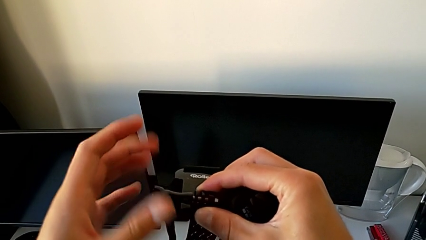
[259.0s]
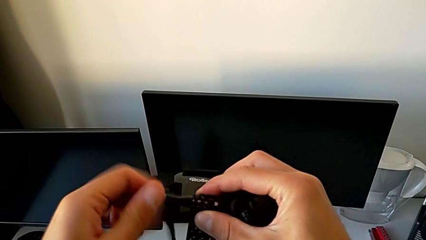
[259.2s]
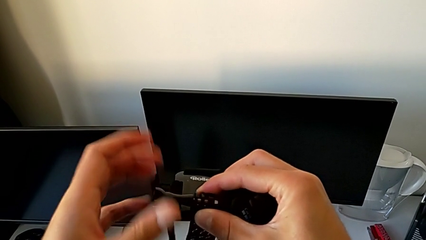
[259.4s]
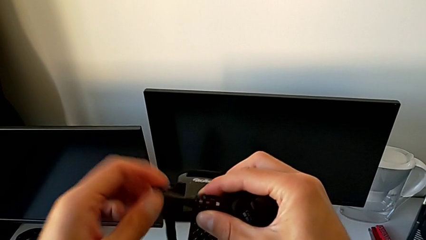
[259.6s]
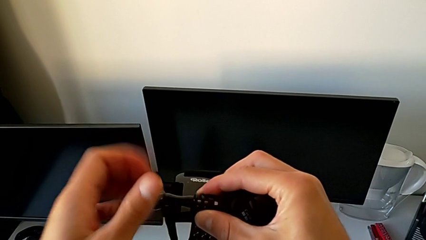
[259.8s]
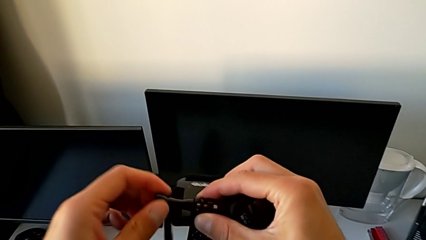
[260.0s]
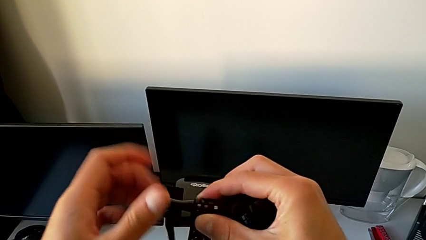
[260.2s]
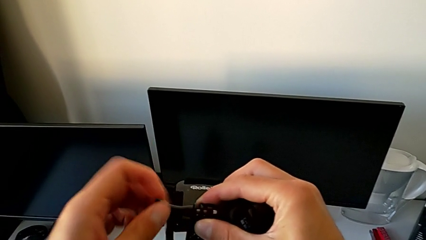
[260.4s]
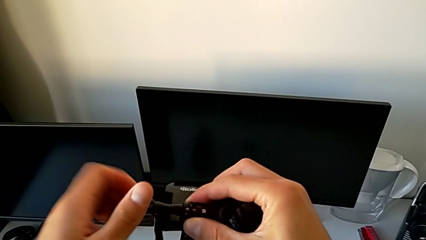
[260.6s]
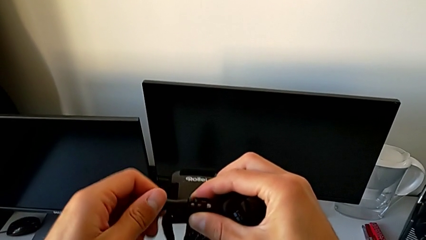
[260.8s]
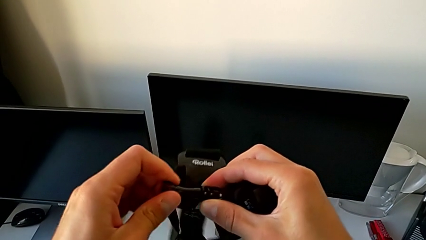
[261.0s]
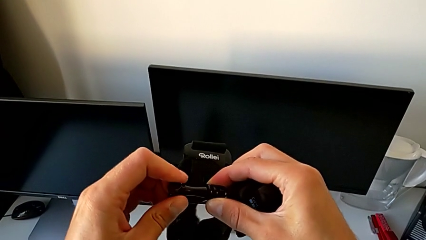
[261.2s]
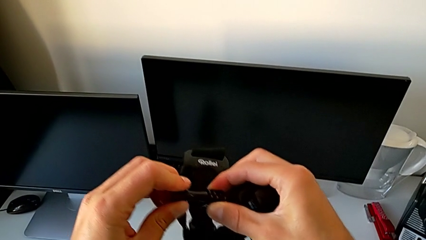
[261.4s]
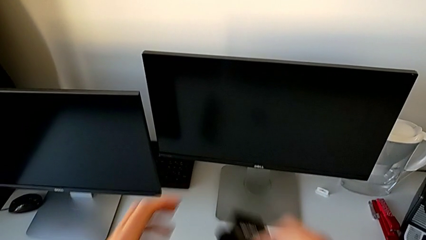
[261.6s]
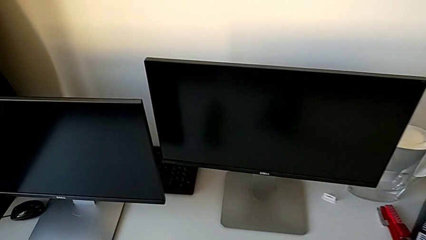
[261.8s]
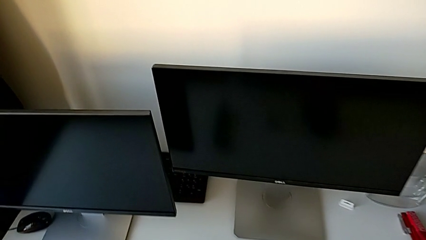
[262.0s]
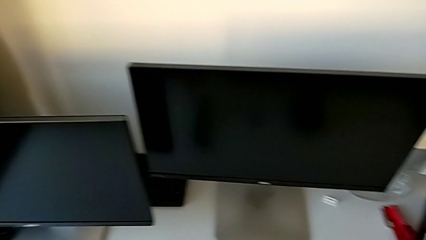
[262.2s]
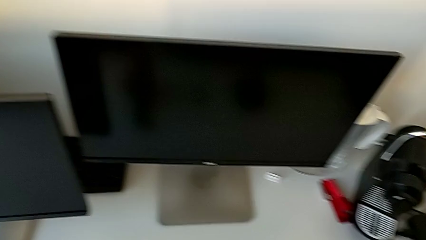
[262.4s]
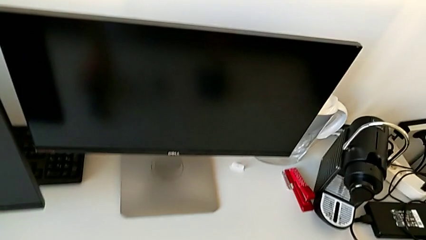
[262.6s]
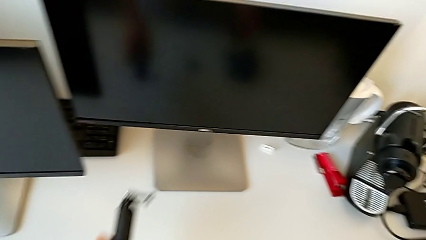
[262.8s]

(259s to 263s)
The camera wearer is disassembling the GoPro from the strap. They screw the screw and place the strap.

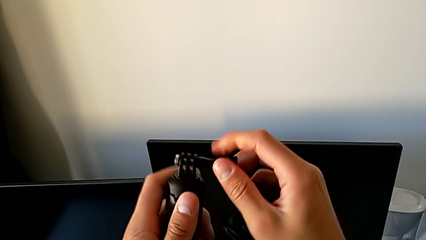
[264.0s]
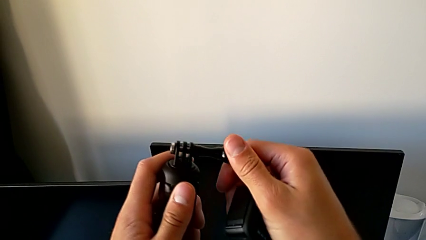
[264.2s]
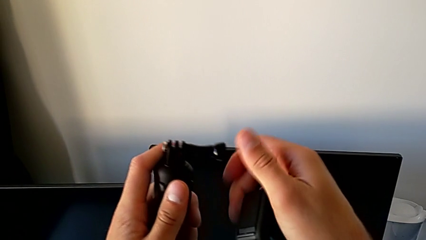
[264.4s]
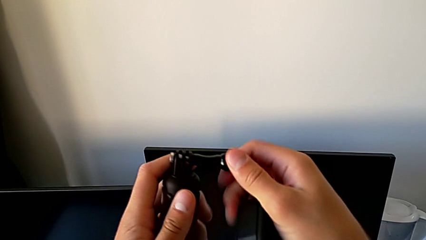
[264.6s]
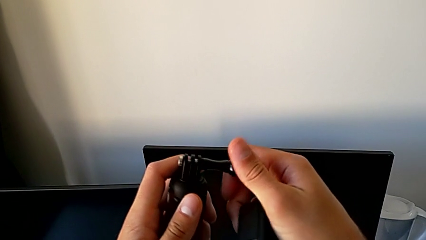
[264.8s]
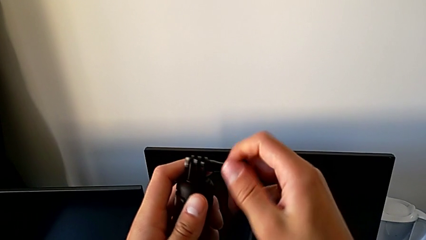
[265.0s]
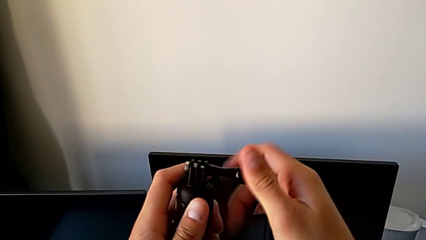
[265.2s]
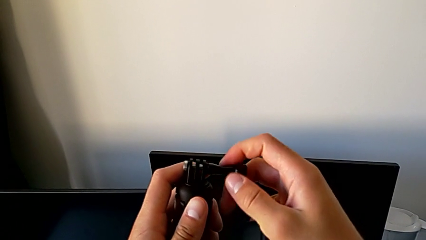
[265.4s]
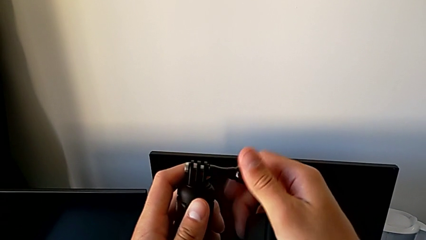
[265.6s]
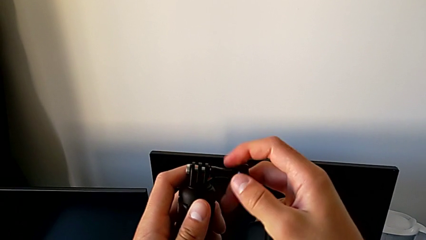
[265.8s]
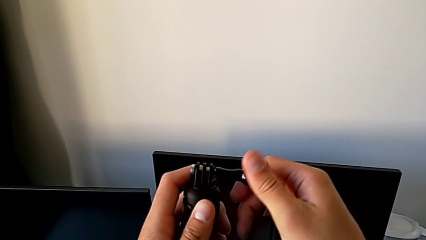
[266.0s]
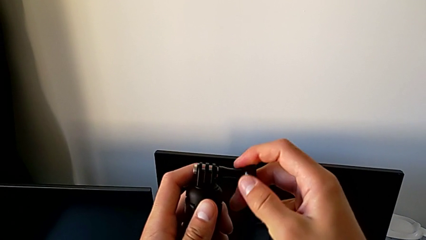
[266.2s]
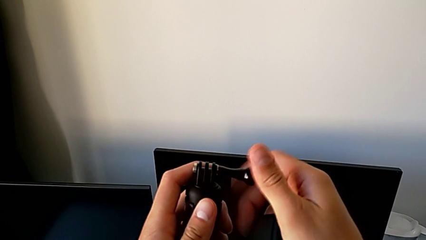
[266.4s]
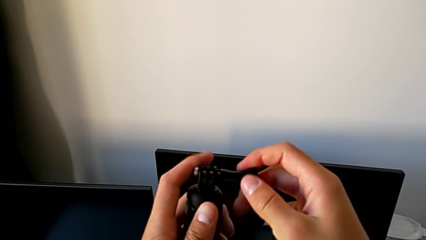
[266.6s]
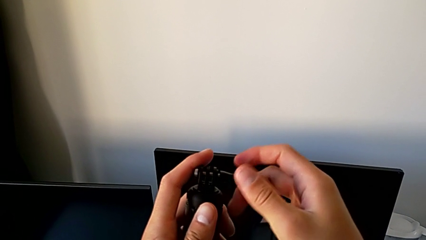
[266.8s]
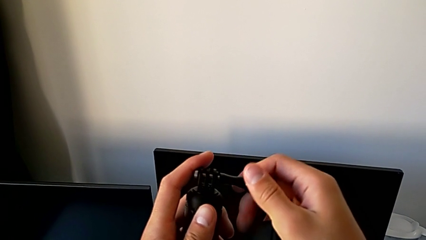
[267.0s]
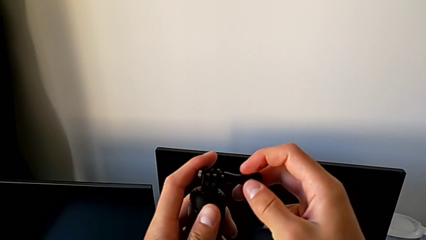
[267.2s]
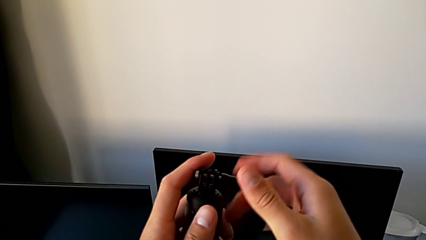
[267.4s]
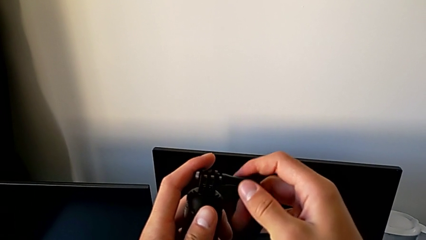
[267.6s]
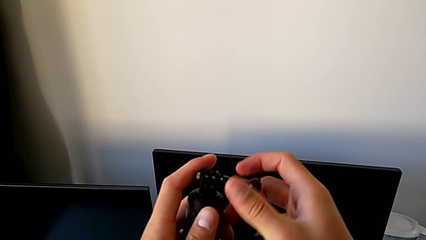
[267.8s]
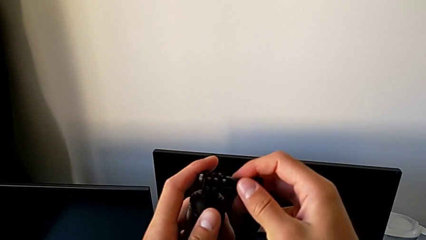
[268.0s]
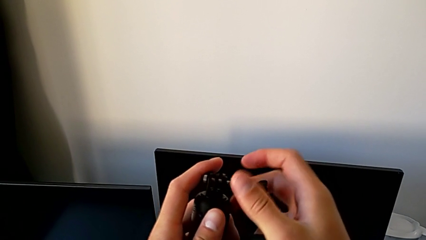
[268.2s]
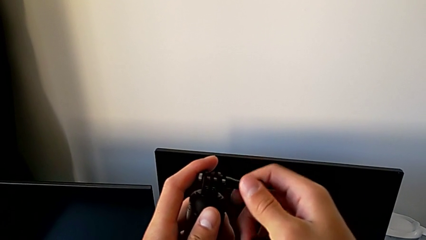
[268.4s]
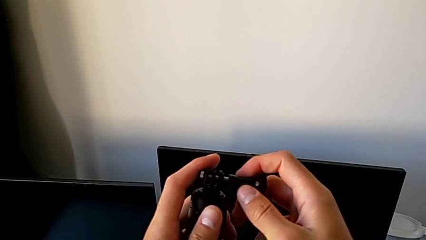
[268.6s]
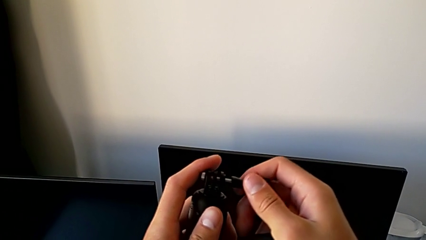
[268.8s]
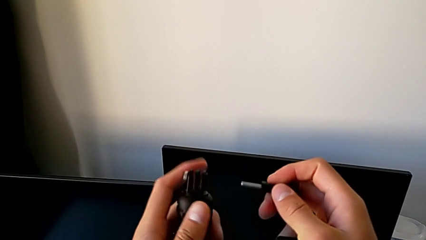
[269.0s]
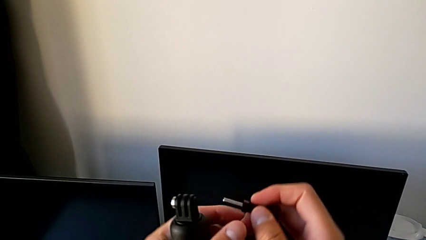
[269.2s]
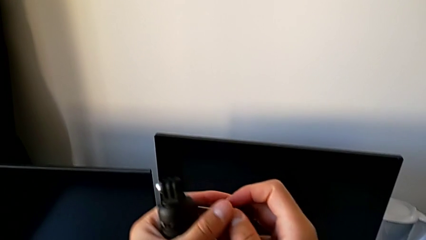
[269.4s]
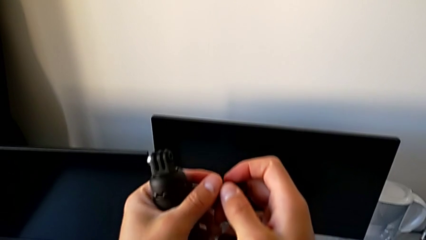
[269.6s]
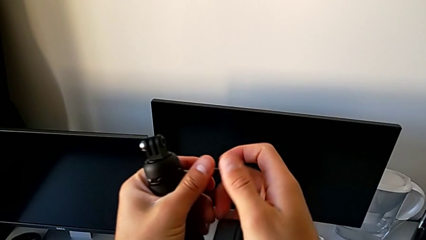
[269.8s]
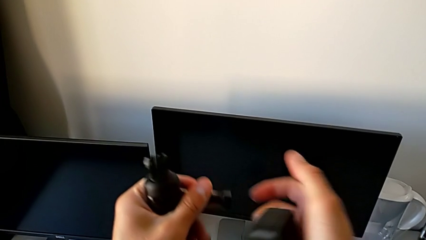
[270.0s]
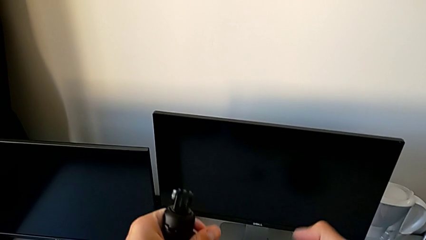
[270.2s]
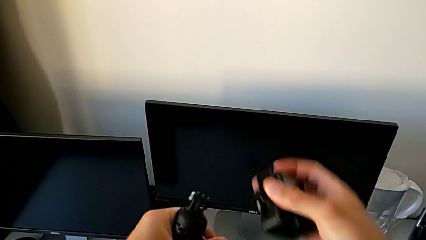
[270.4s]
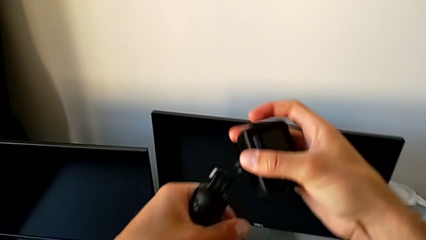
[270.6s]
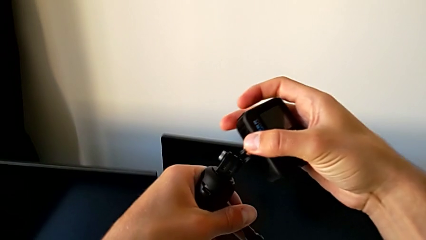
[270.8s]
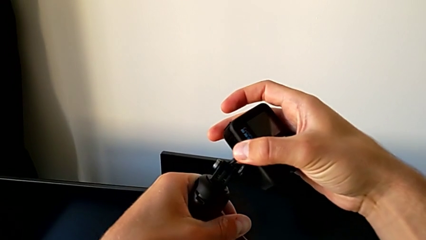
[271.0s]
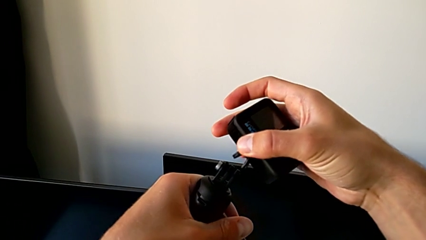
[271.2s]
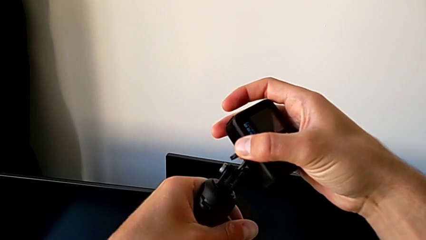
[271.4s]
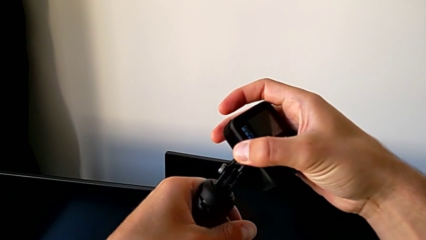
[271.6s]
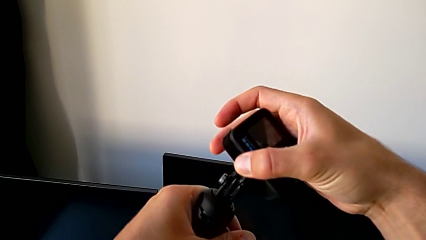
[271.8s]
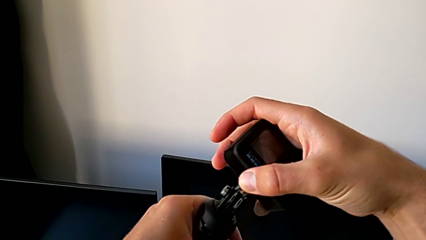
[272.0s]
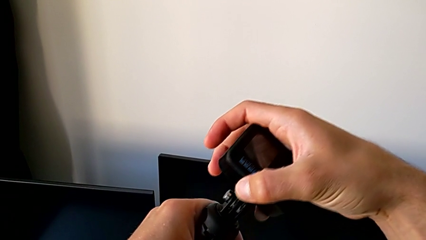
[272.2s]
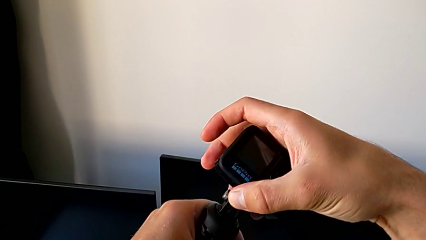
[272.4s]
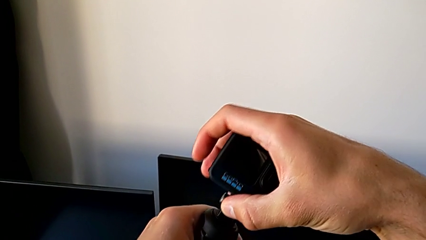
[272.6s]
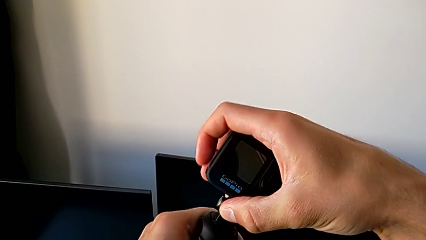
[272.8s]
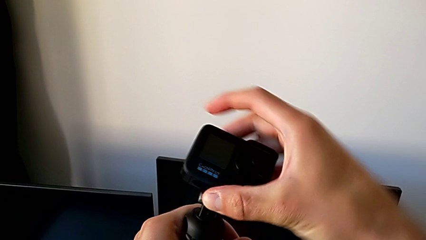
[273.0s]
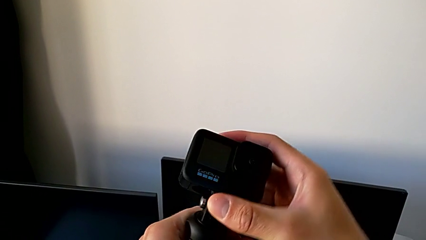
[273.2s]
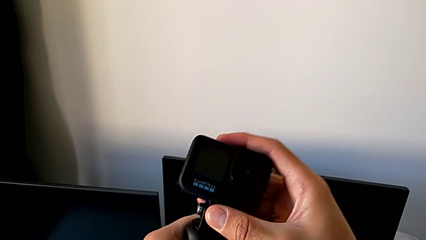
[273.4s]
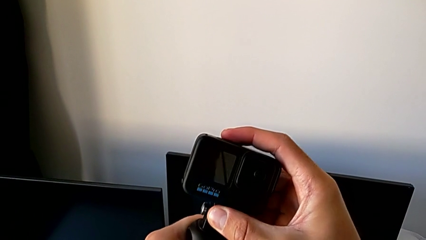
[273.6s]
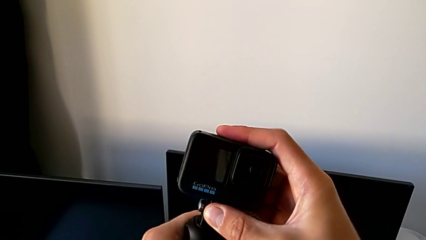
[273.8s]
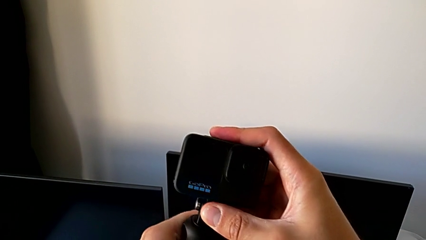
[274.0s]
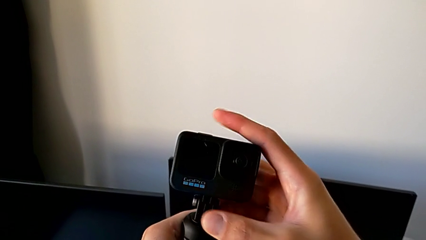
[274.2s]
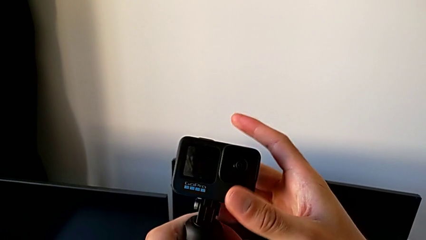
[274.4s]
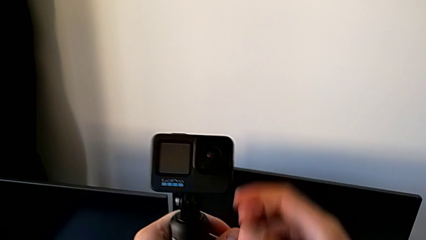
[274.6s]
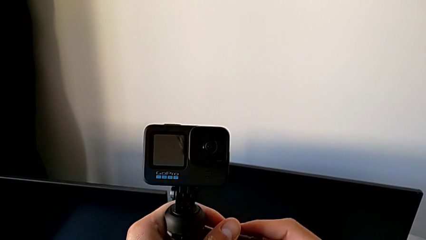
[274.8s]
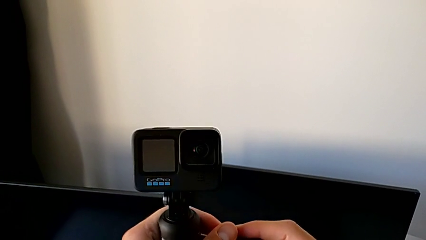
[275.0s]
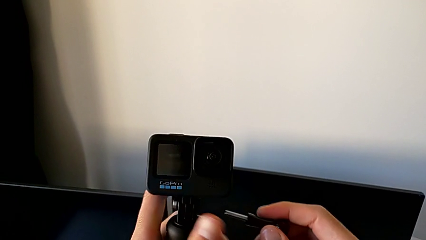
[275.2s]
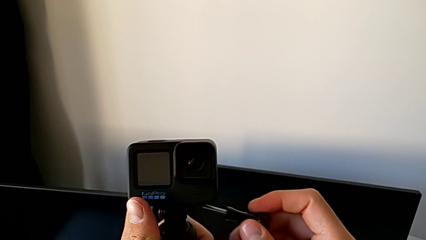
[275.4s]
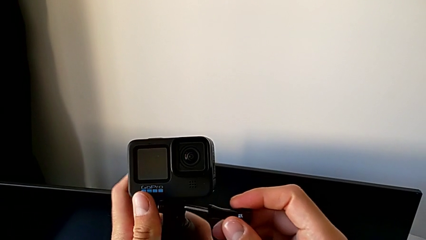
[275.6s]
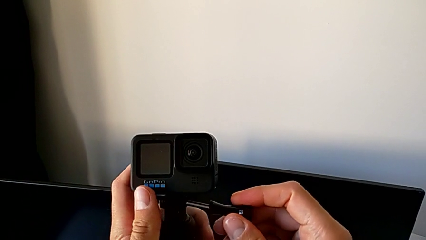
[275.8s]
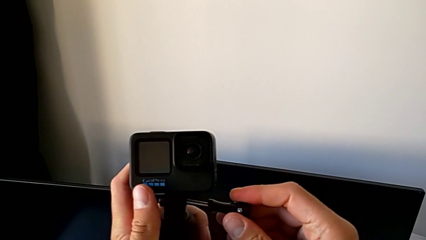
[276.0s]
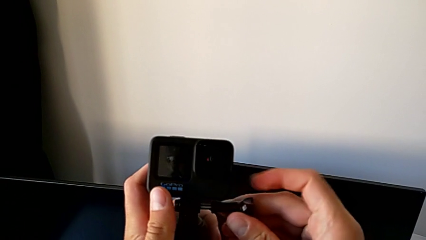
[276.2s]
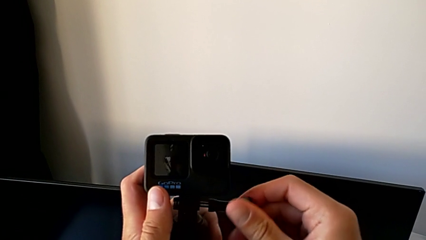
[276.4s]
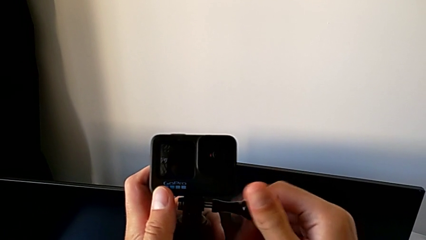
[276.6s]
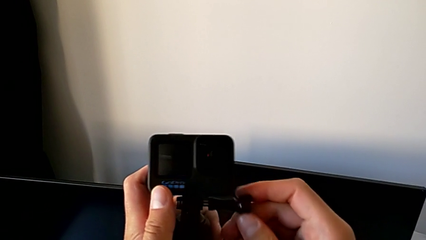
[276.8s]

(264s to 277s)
The camera wearer is assembling the GoPro into a handheld grip. They keep unscrewing the screw, assemble the GoPro and align the screw.
